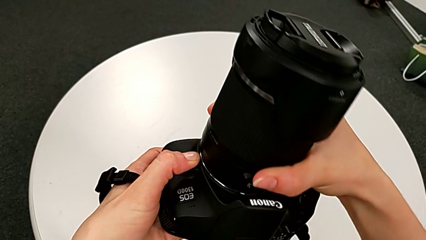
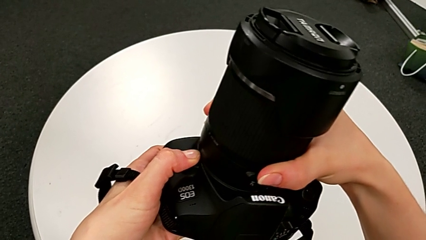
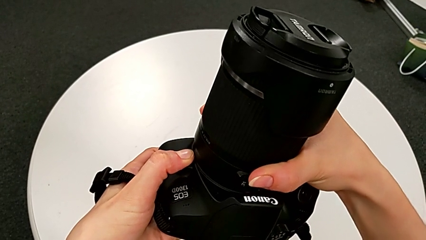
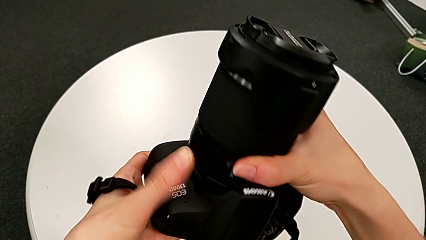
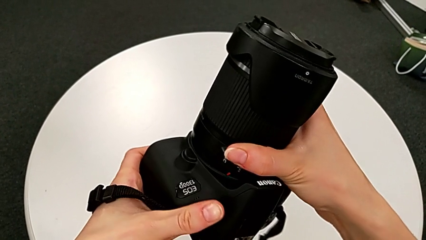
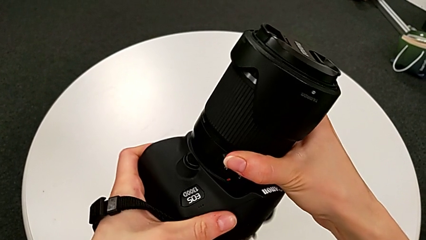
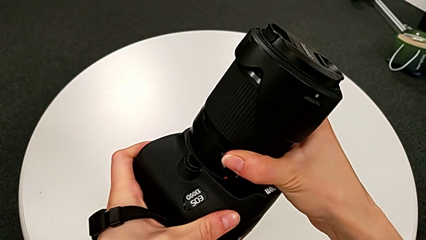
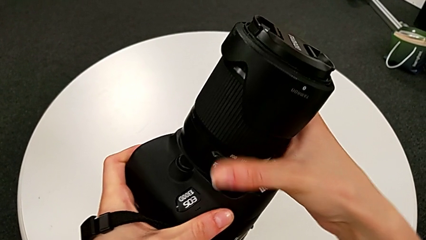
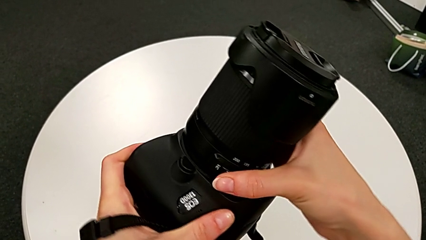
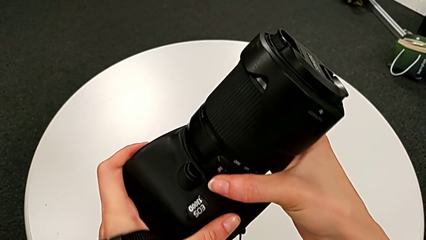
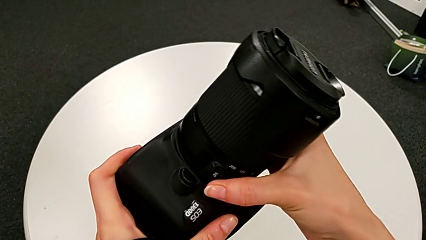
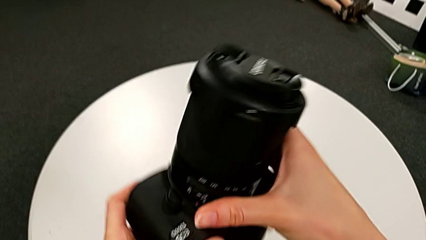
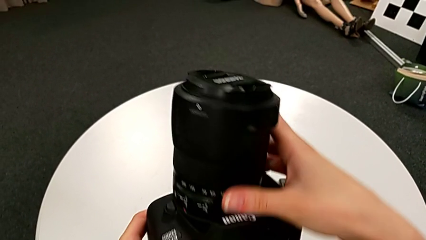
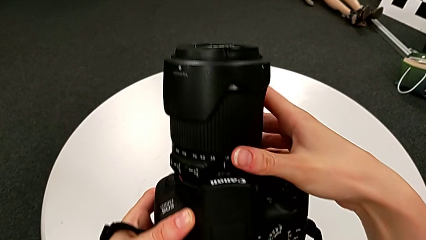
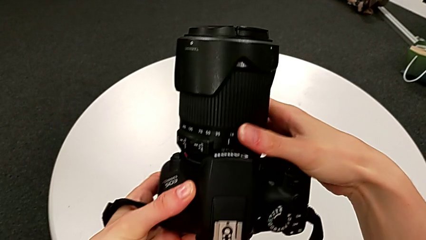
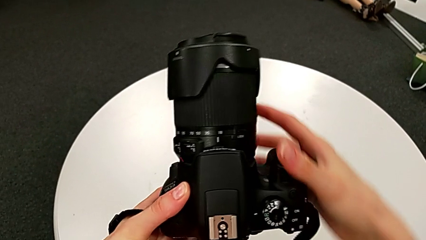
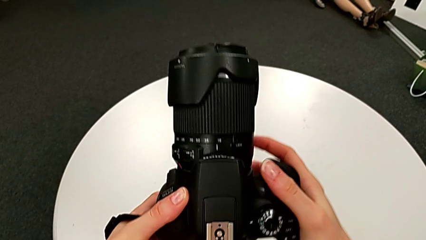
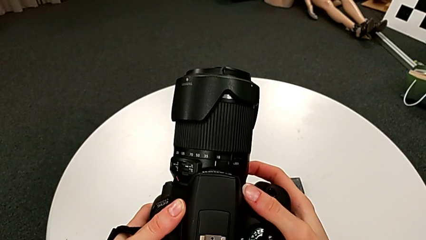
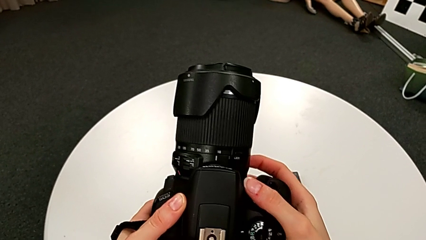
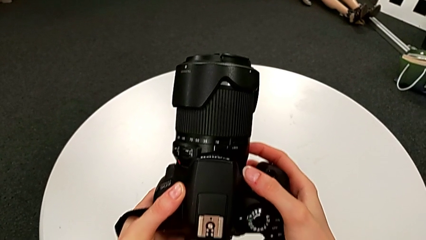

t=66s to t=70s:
The camera wearer is attaching back the lens to the DSLR. They assemble the lens.

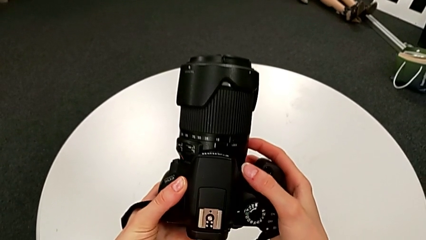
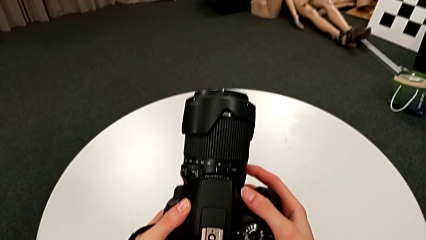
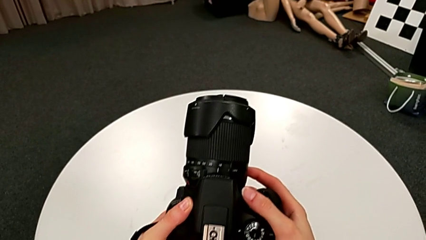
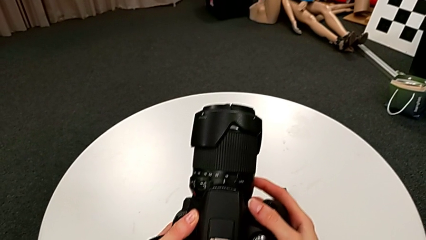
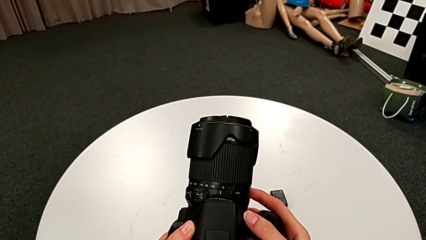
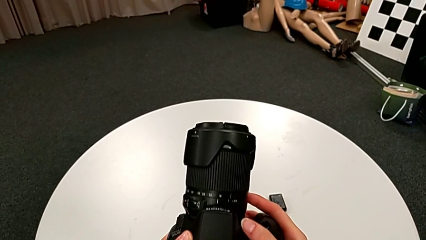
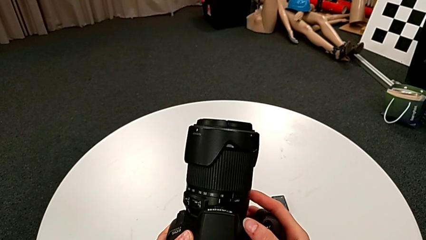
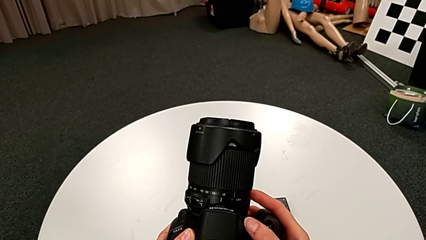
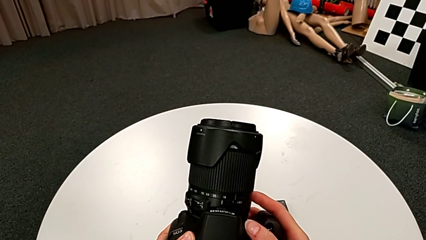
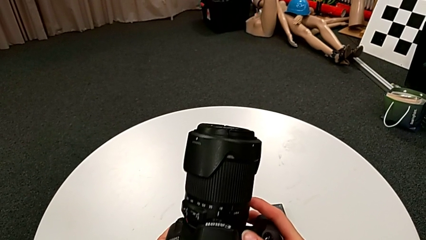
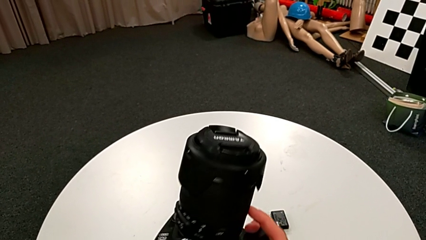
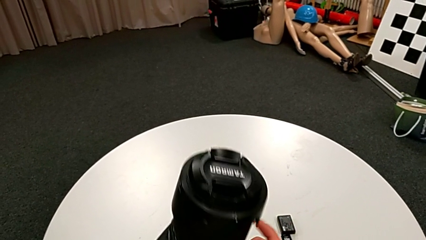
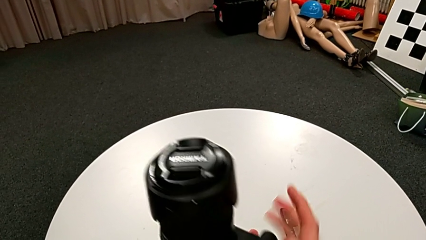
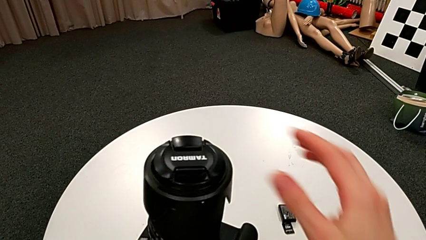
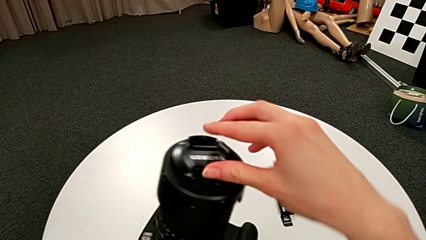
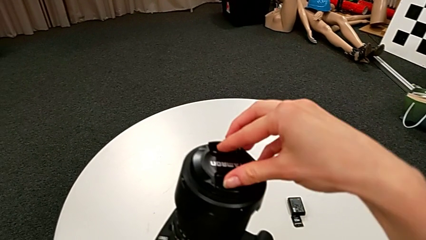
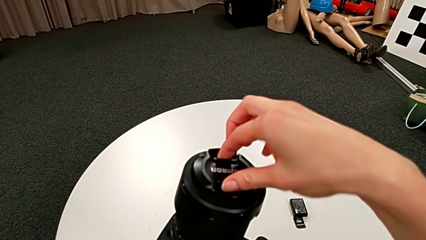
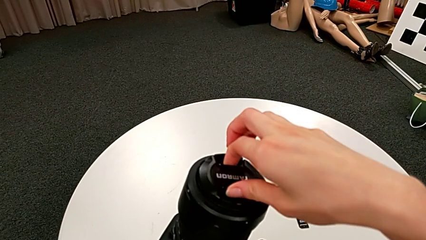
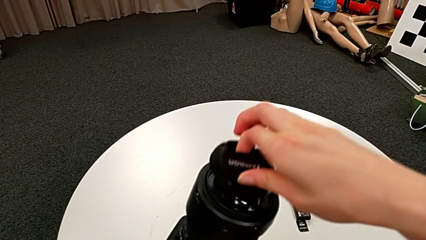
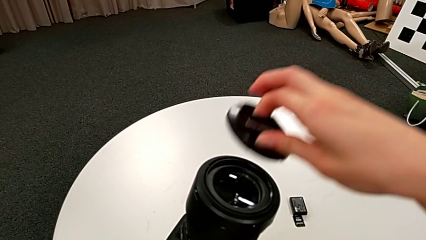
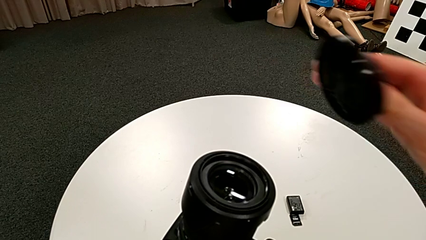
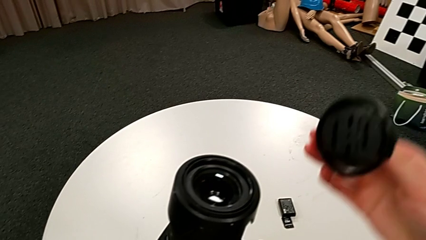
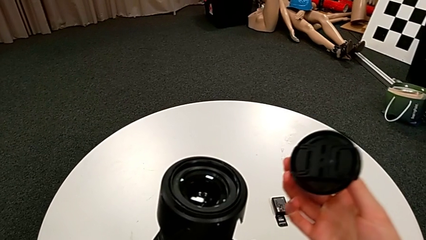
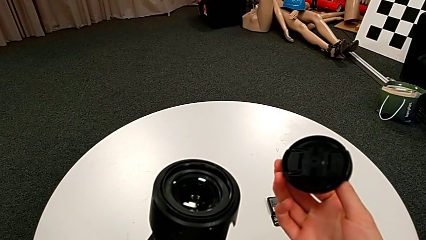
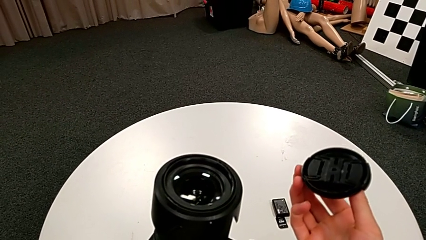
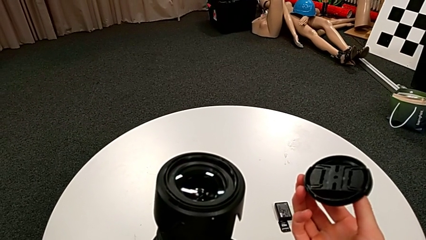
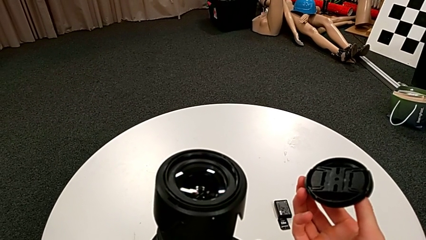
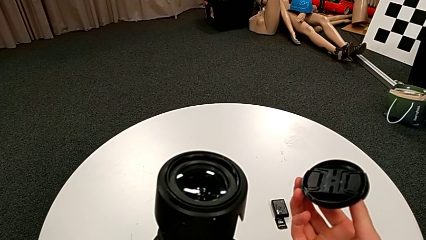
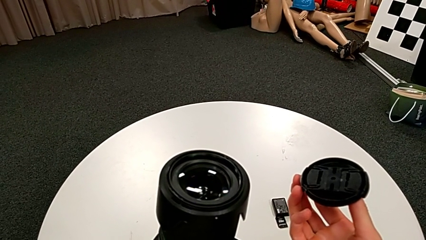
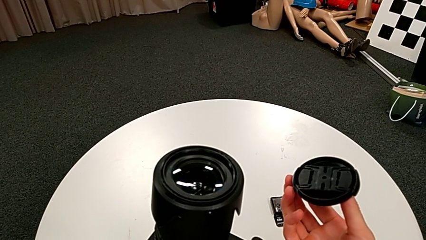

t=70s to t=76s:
The camera wearer removes the camera lens cover. They grab the lens cover and withdraw it.

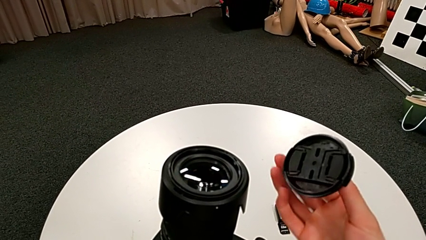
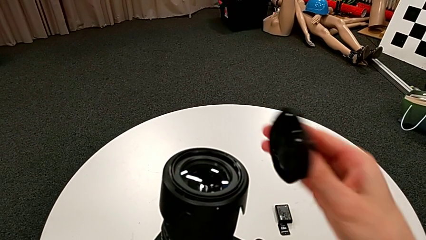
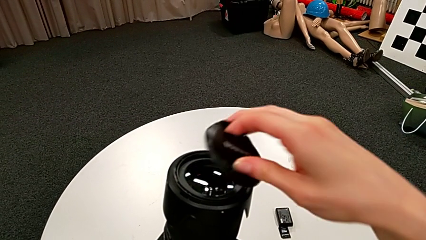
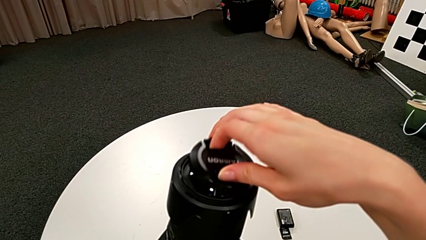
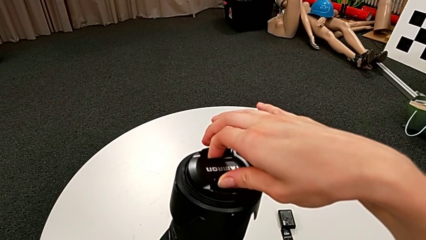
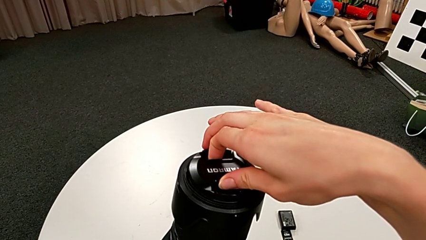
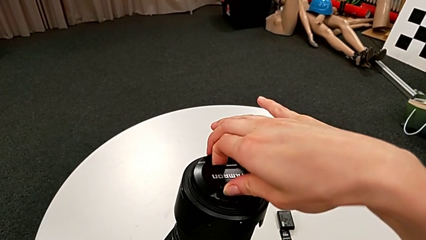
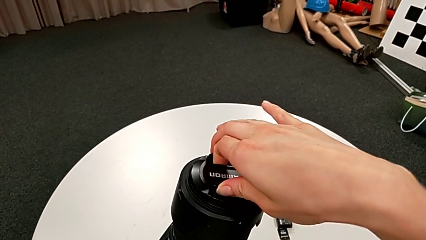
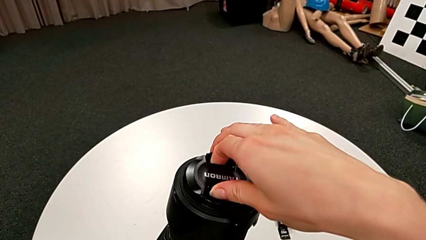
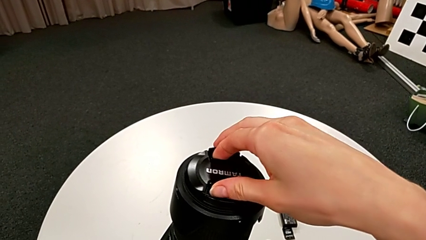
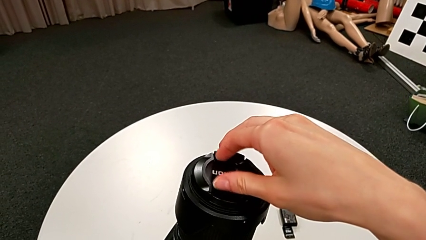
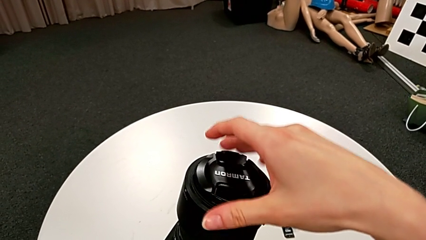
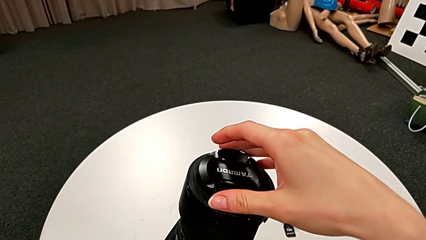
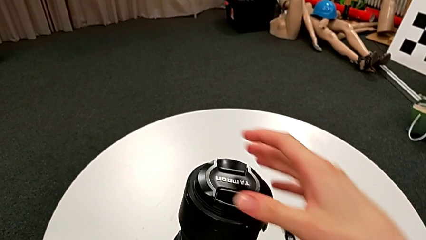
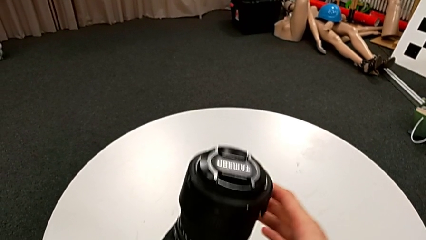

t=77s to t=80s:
The camera wearer assembles the lens cover back. They place the lens cover.

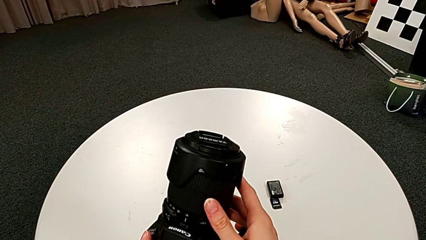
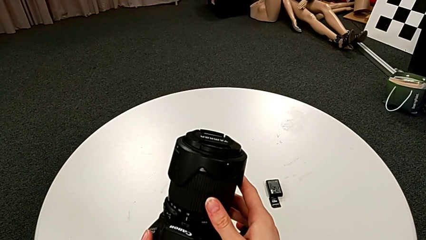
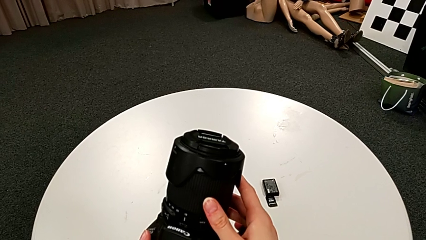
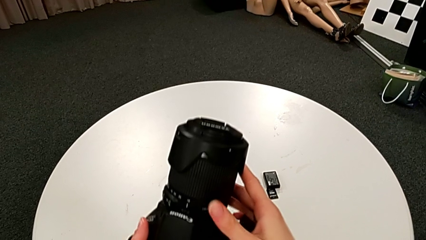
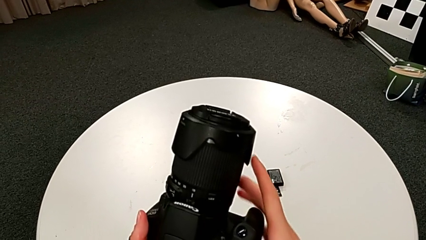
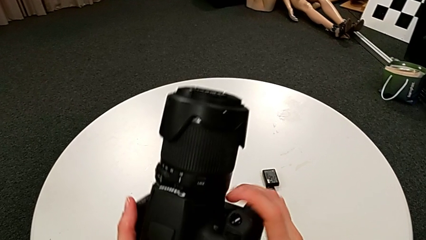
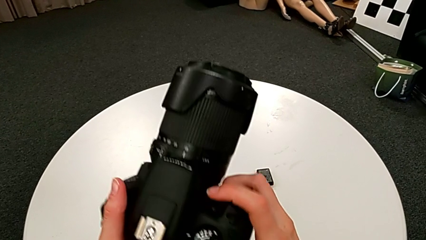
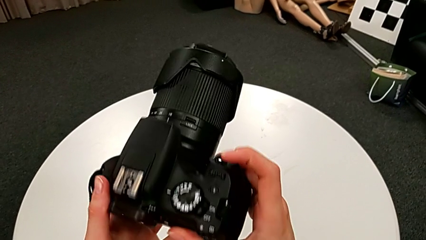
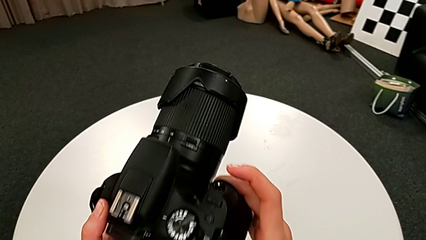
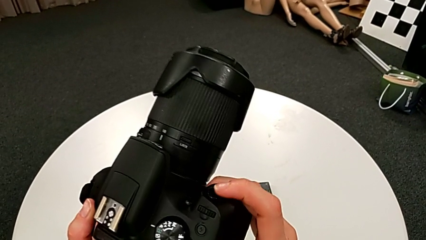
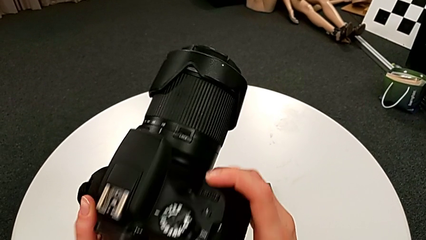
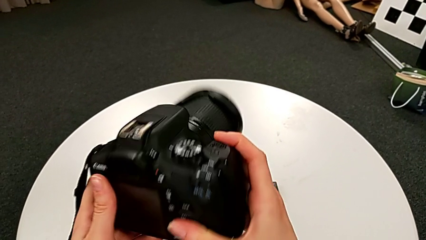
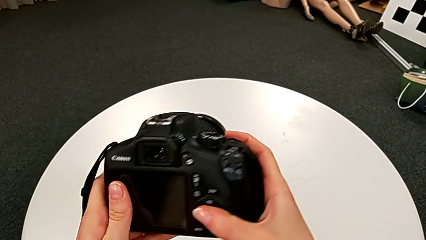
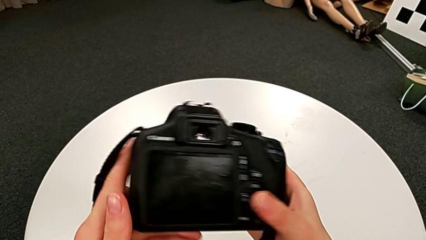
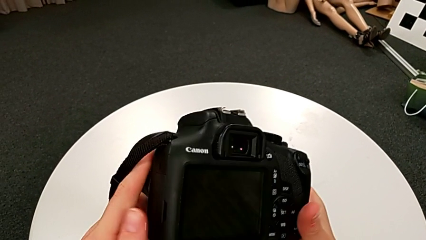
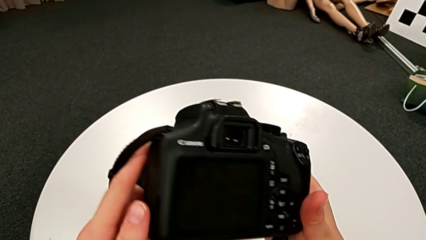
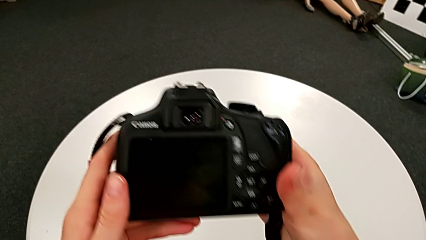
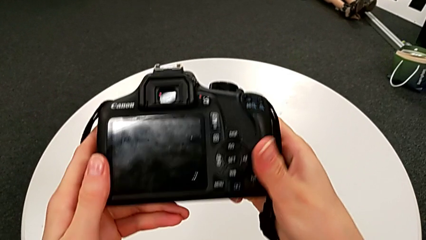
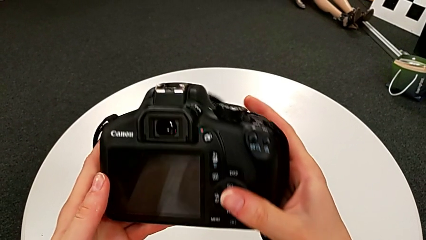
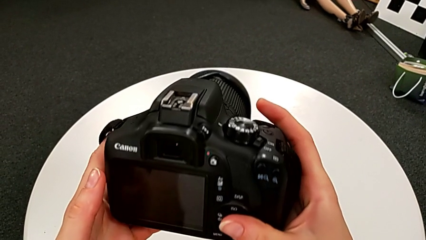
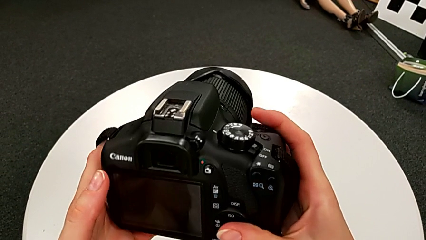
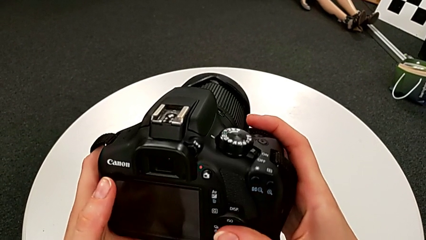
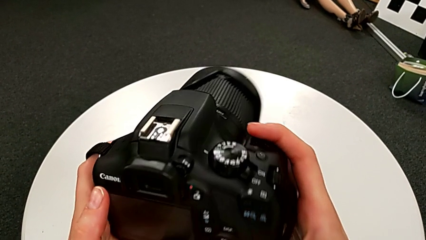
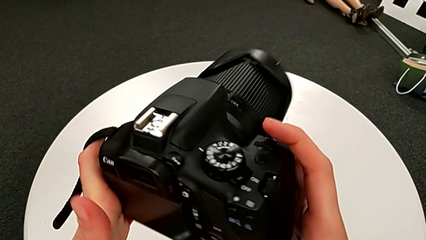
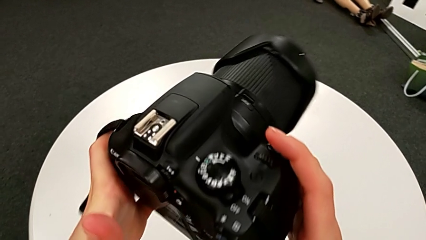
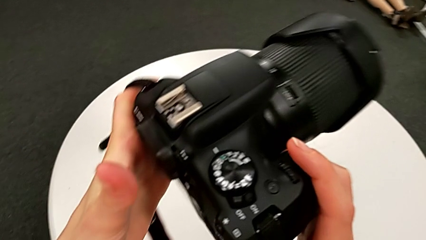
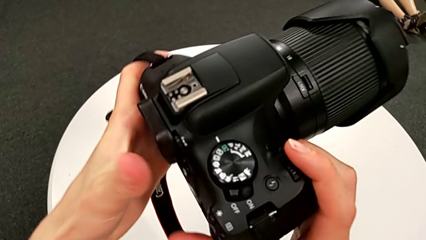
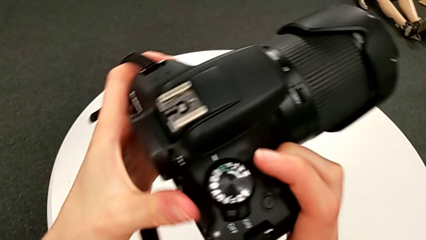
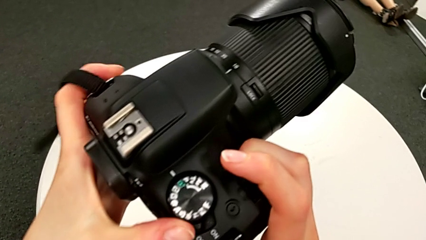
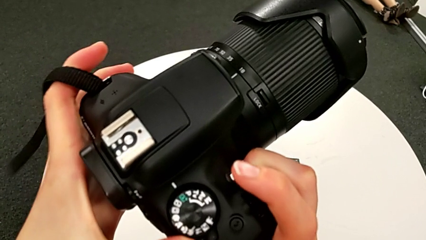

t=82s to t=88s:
The camera wearer is turning on the DSLR. They flip the DSLR and inspect the upper button.
